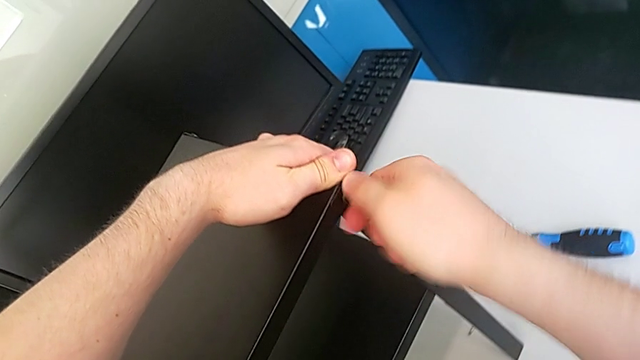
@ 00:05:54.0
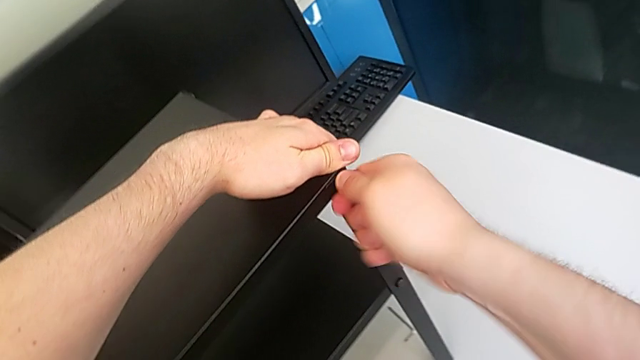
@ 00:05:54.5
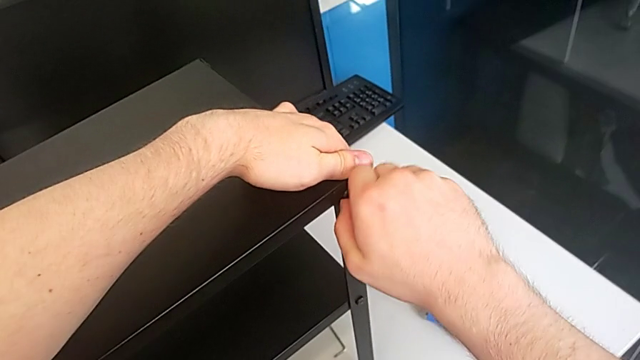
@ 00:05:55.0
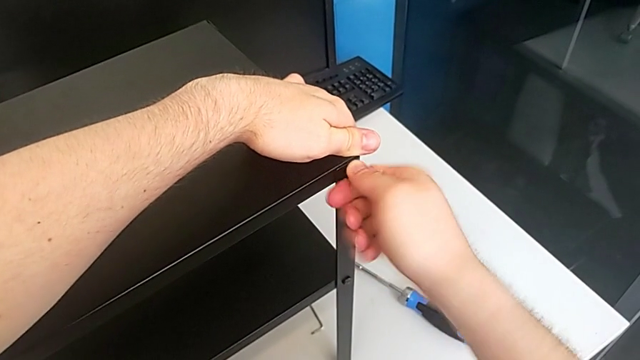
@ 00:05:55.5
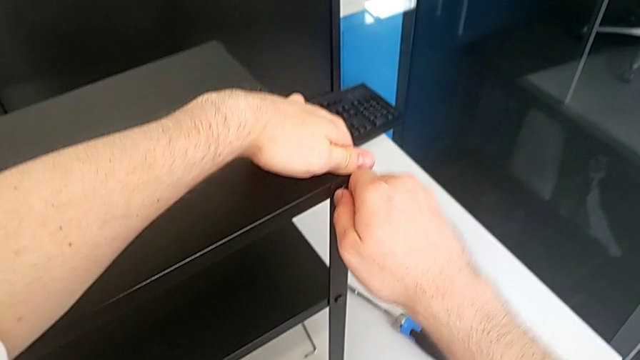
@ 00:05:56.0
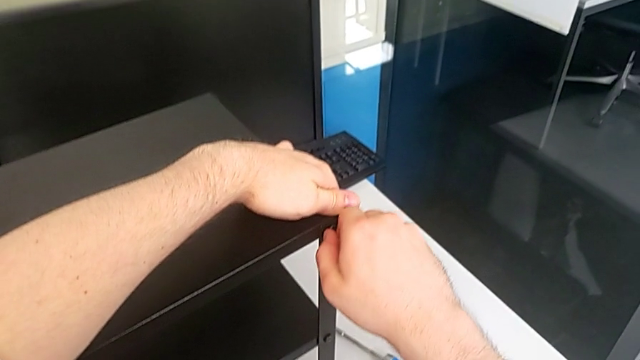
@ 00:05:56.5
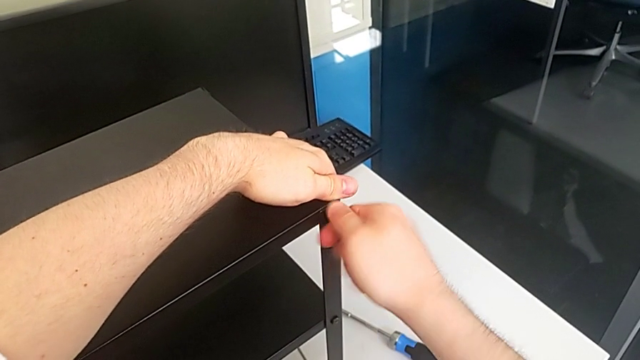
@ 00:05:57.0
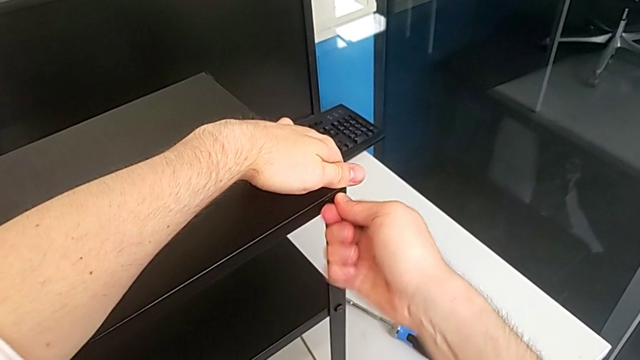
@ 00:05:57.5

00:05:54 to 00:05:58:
The camera wearer is screwing the eleventh screw into the leg of the object. They keep inserting the thirteenth hex socket head.

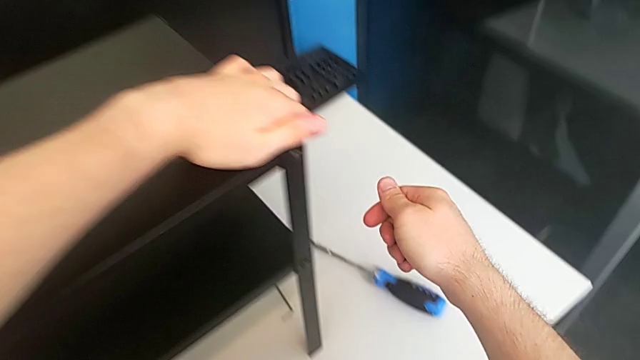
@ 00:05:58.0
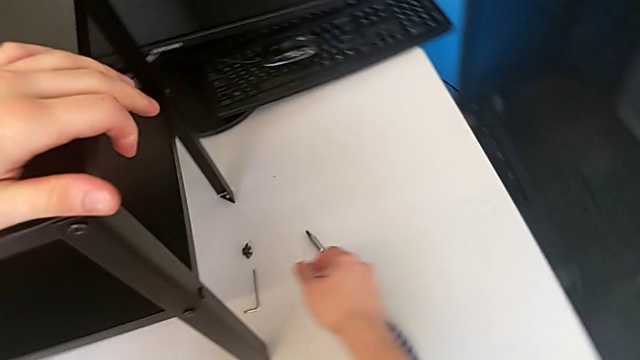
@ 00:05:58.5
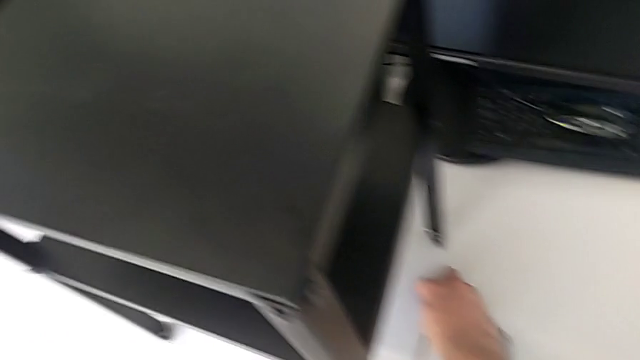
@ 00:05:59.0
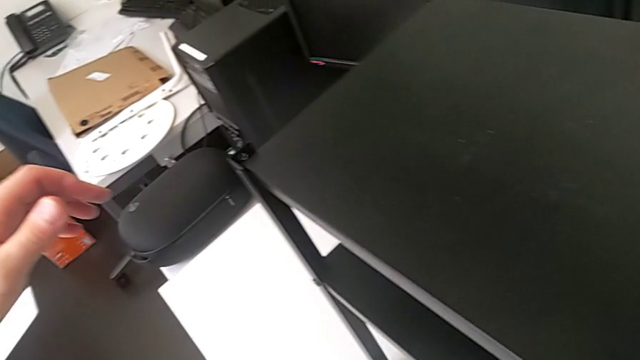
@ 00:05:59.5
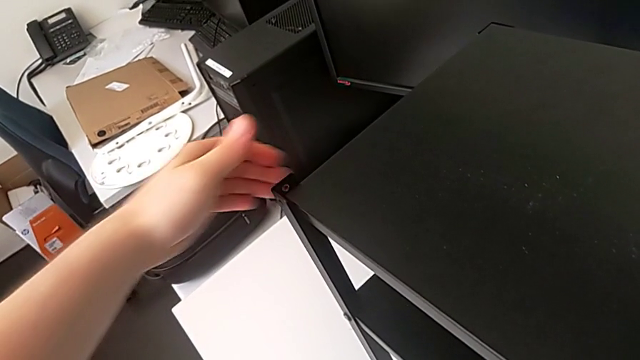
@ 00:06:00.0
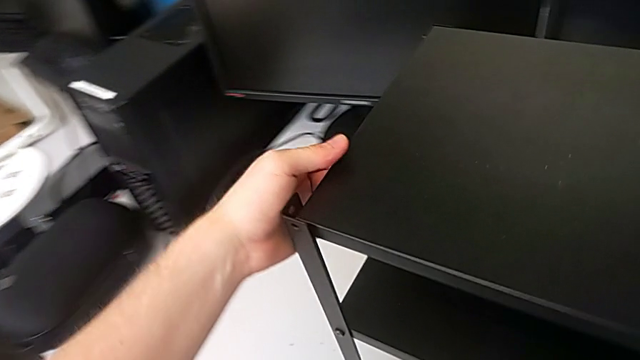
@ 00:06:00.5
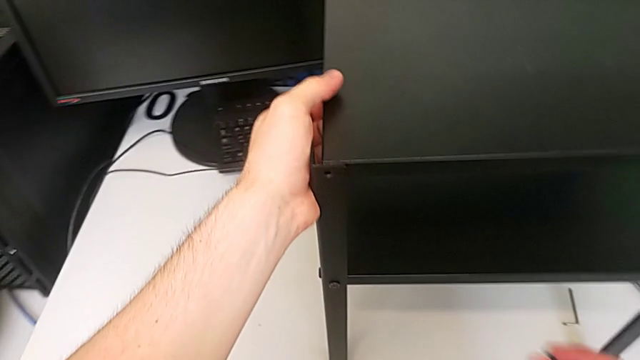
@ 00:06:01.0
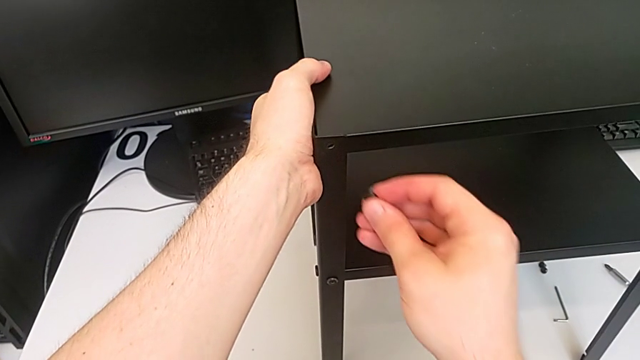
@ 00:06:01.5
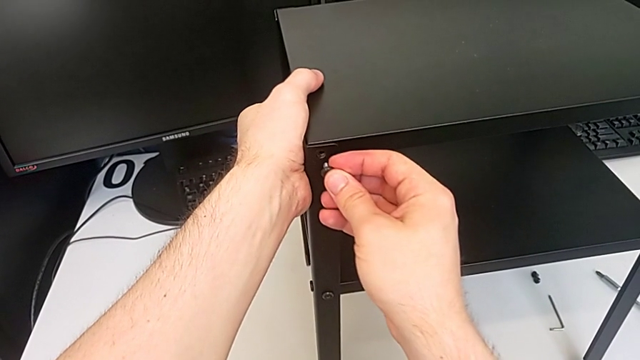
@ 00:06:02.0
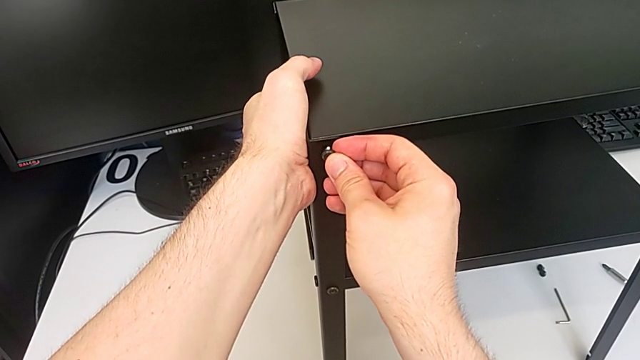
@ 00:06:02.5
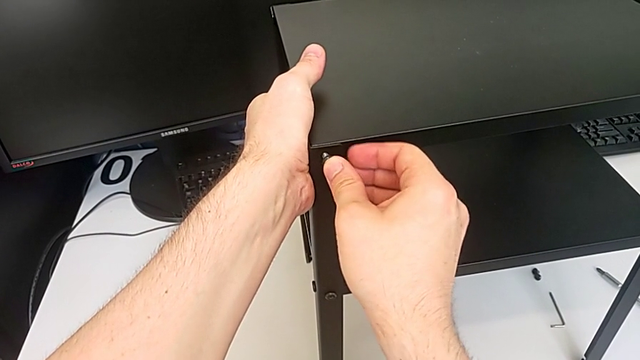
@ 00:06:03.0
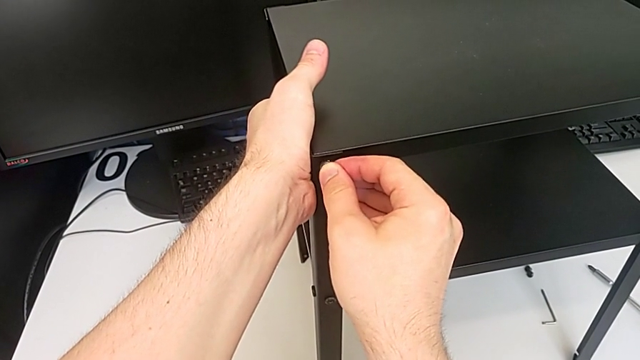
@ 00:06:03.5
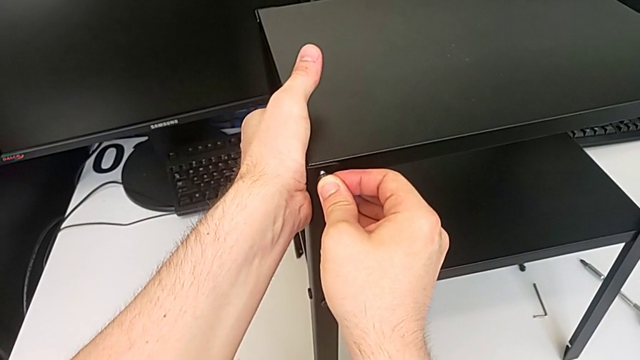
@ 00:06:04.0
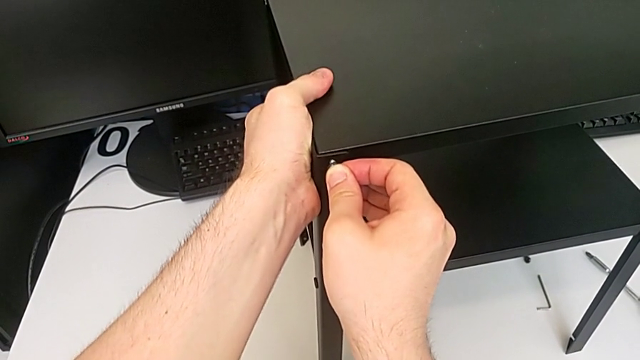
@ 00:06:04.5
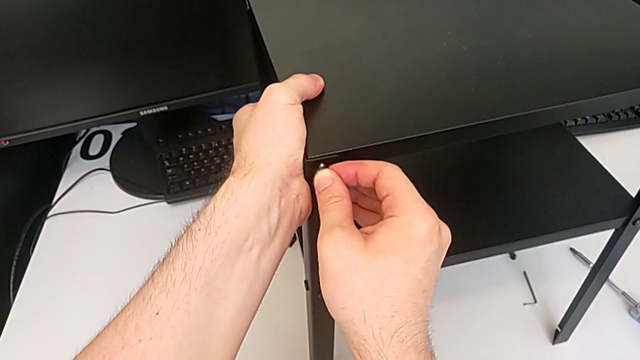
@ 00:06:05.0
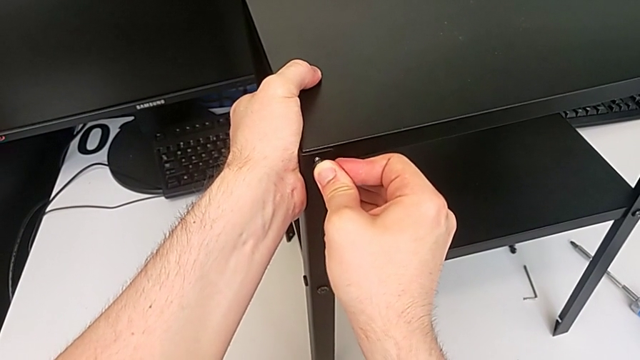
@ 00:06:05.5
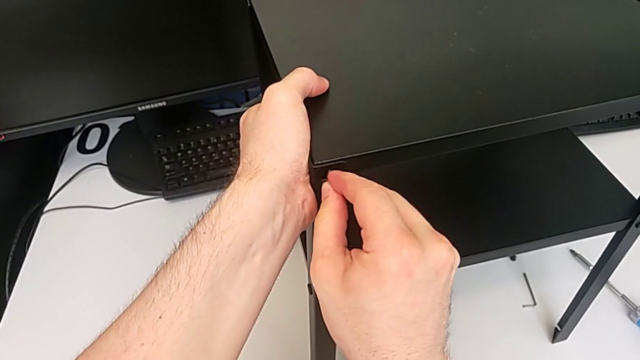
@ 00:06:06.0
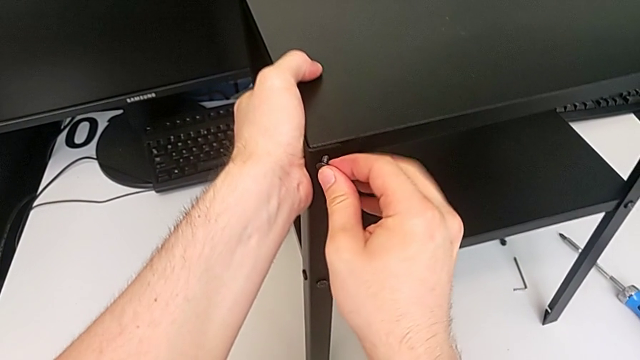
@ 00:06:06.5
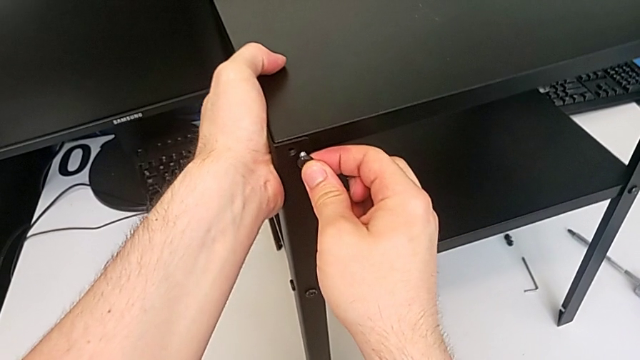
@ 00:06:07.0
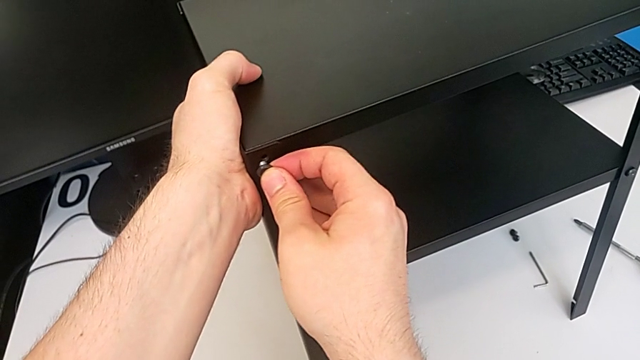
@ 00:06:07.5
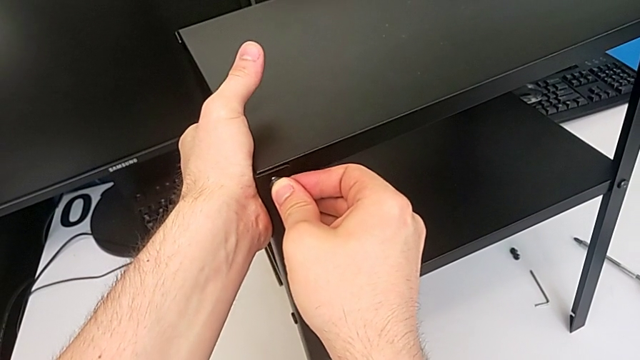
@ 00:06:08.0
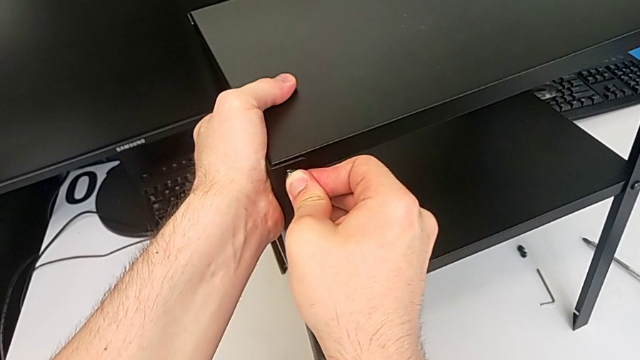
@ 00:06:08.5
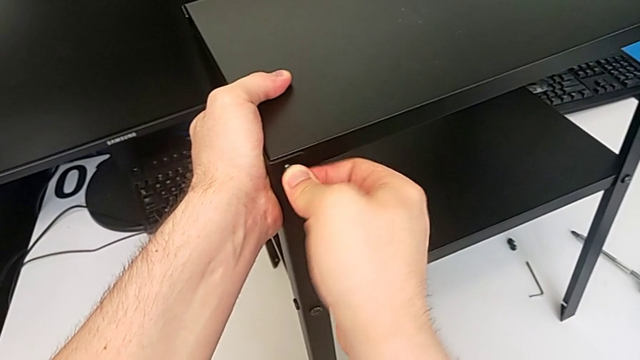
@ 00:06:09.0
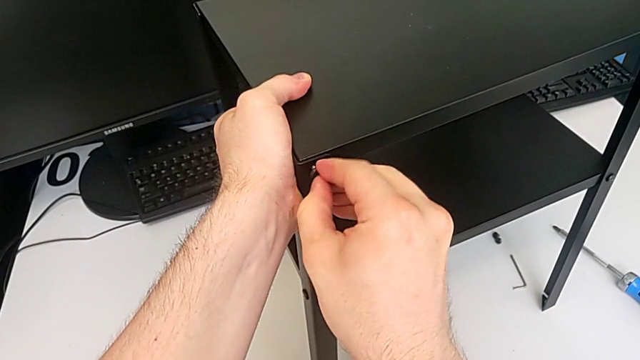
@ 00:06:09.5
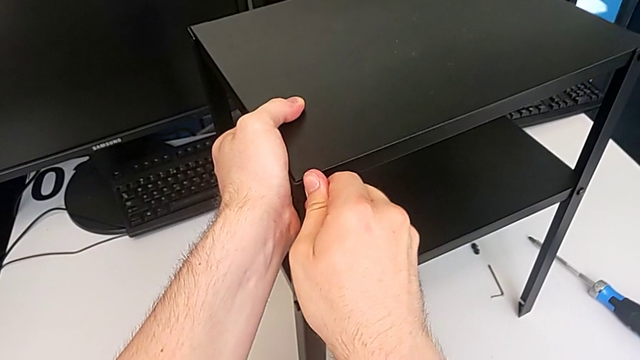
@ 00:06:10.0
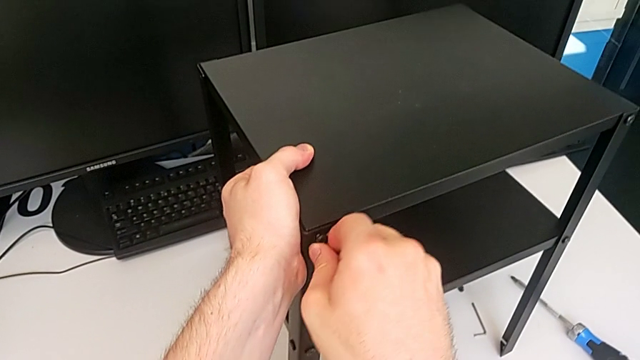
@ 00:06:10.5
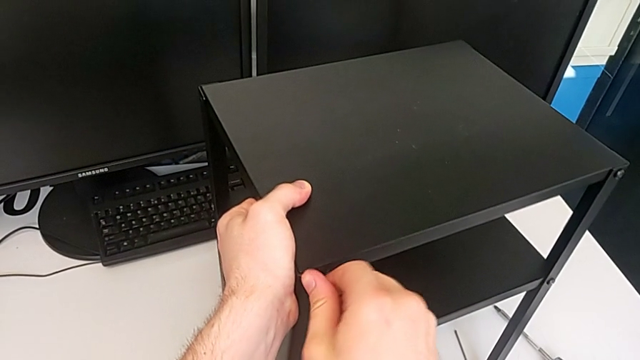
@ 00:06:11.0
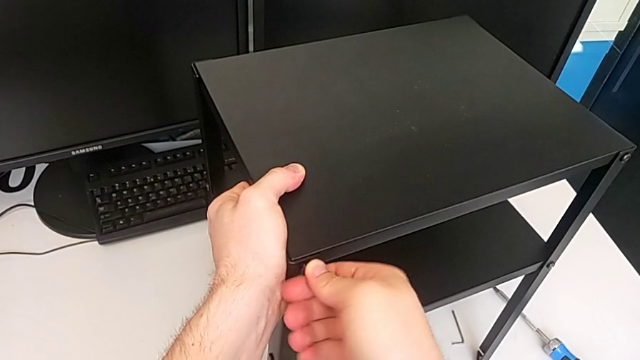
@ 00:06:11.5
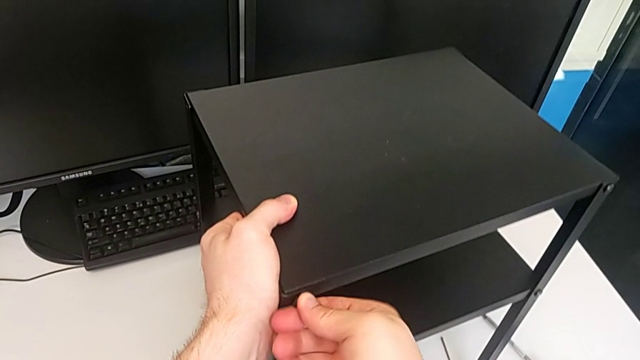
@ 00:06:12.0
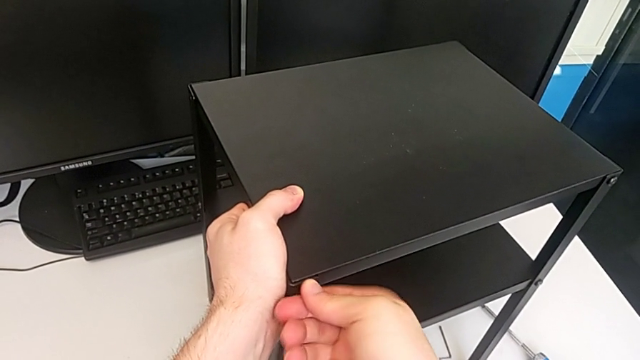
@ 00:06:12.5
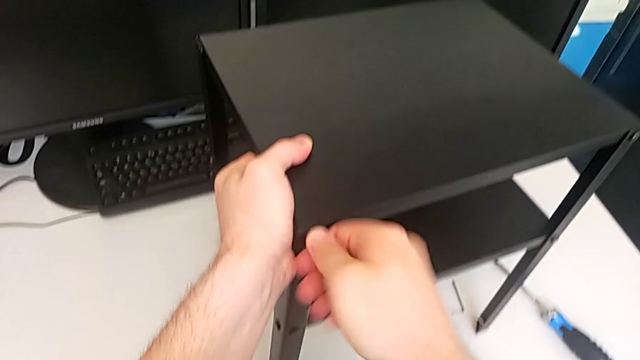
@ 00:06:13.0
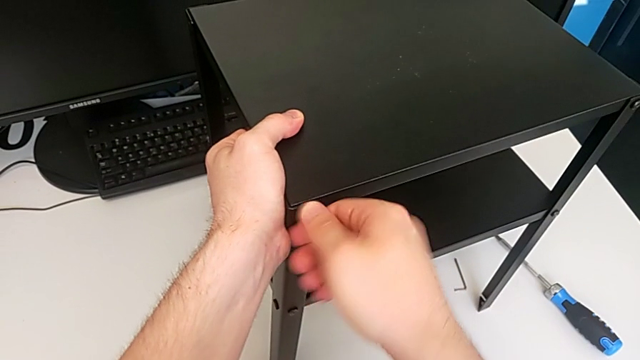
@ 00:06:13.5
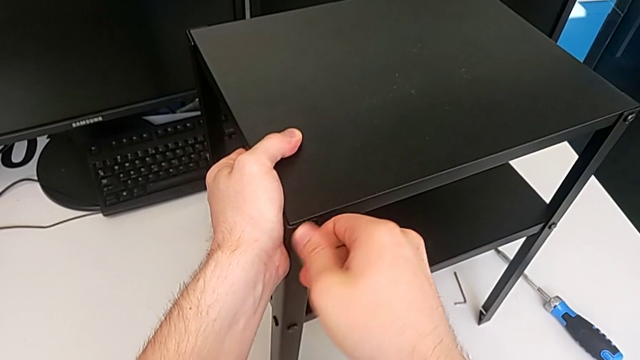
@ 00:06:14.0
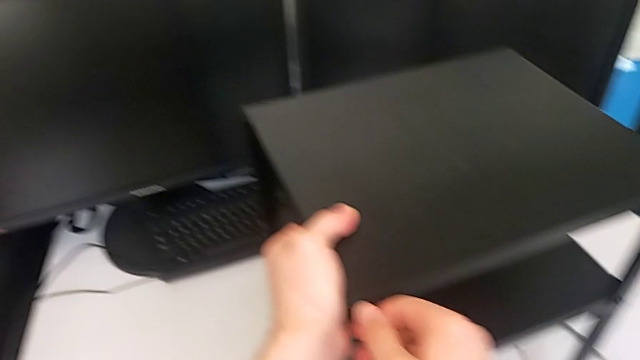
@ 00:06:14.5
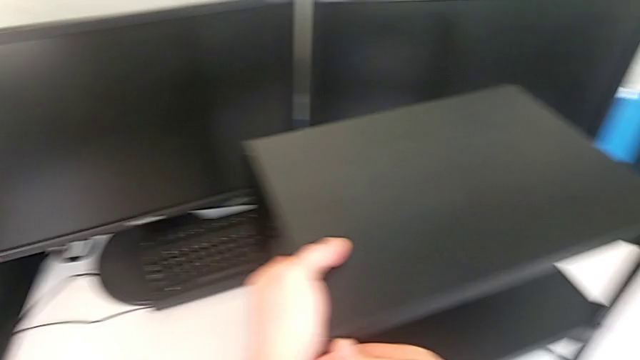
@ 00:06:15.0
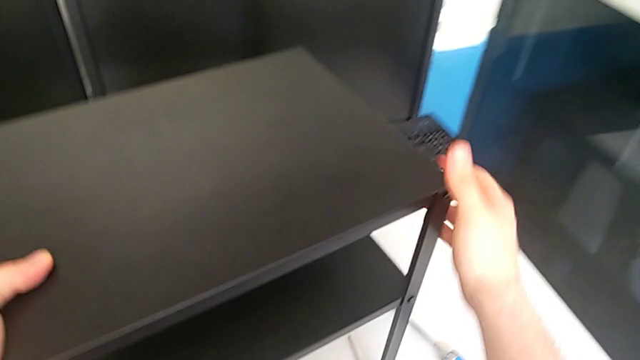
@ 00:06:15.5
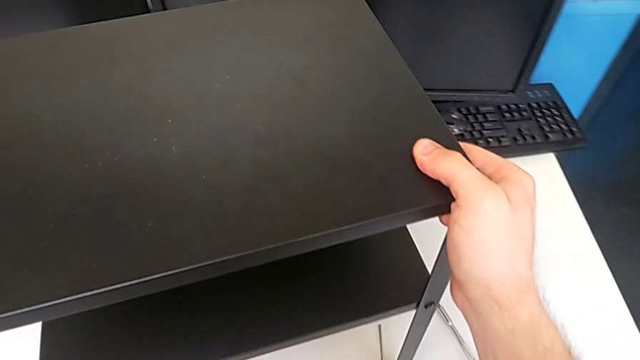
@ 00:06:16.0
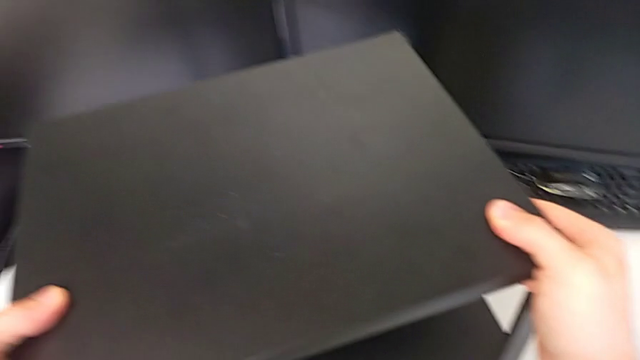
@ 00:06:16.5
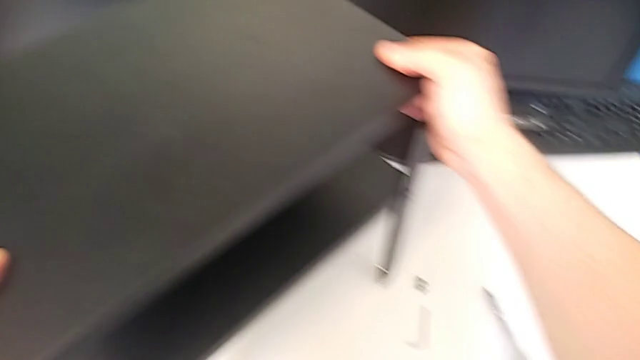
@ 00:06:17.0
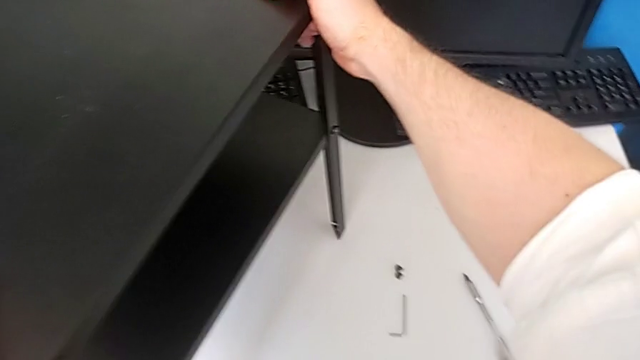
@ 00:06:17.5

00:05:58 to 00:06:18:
The camera wearer screws the twelfth screw into the leg of the object. They grab the fourteenth hex socket head, hold the tray, align the fourteenth hex socket head, screw it and rotate the tray.
